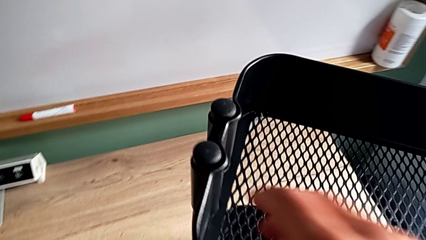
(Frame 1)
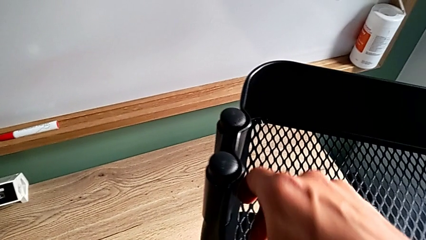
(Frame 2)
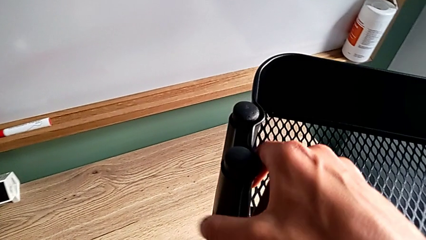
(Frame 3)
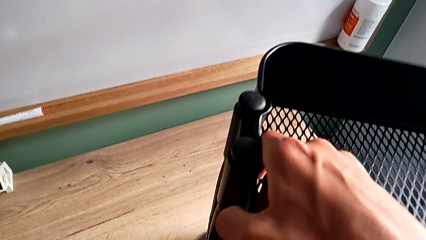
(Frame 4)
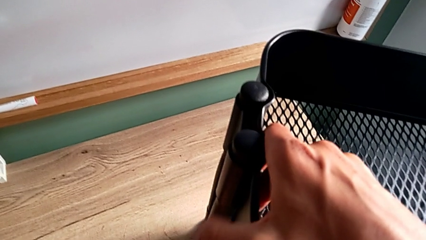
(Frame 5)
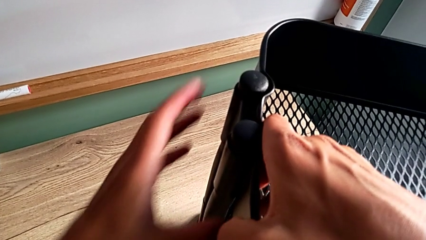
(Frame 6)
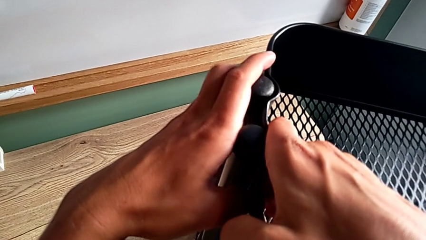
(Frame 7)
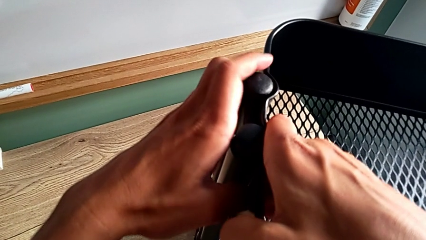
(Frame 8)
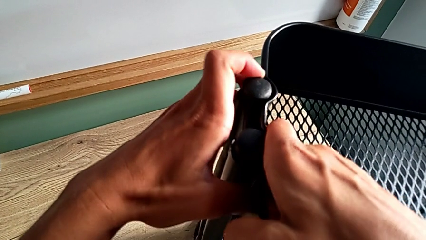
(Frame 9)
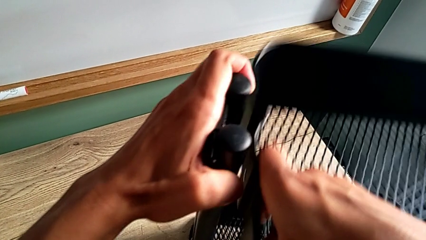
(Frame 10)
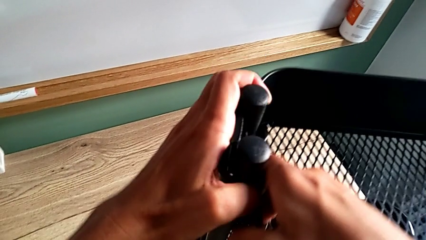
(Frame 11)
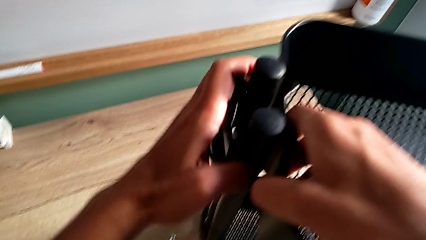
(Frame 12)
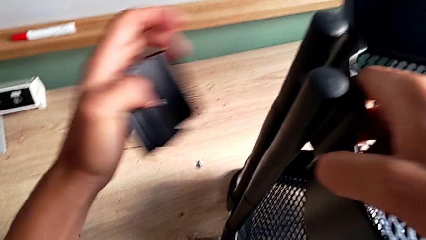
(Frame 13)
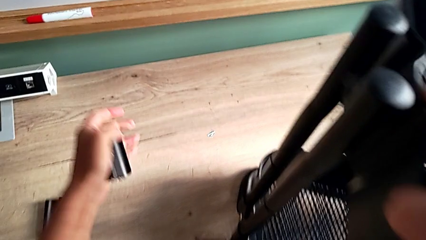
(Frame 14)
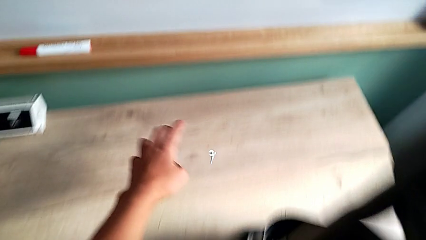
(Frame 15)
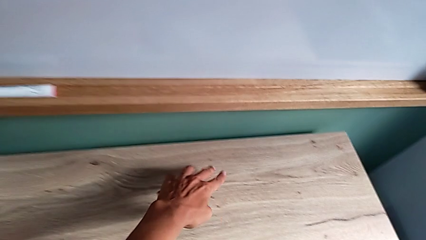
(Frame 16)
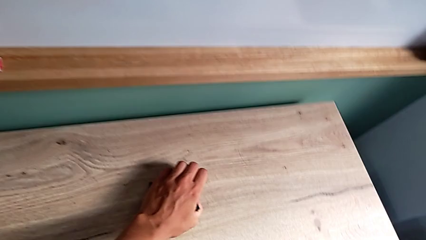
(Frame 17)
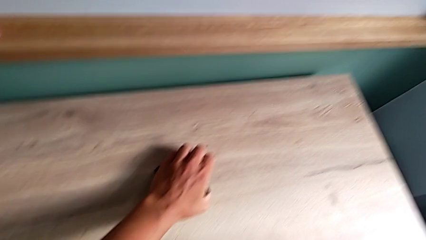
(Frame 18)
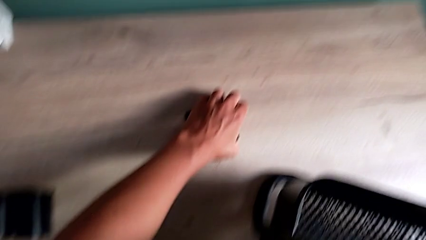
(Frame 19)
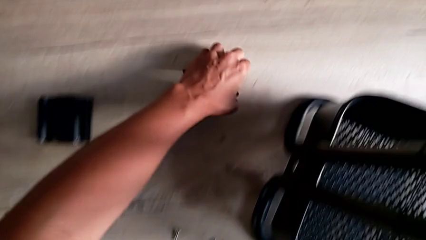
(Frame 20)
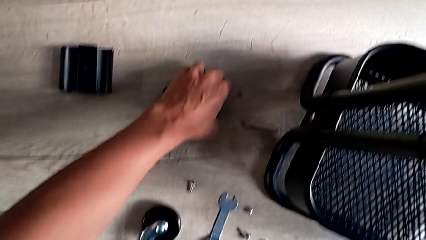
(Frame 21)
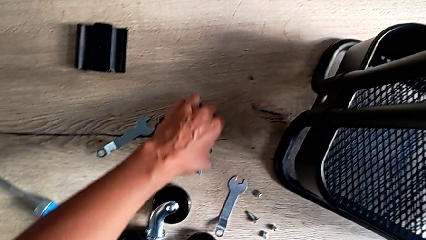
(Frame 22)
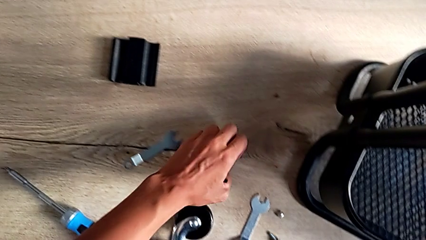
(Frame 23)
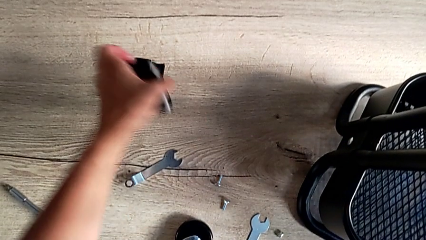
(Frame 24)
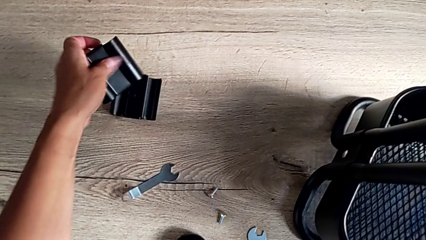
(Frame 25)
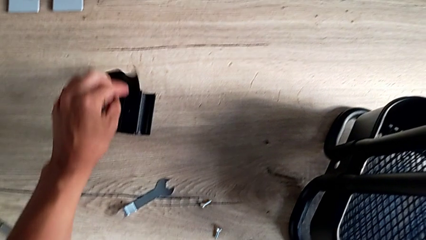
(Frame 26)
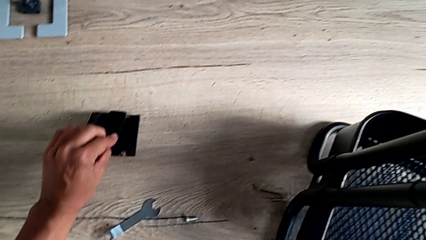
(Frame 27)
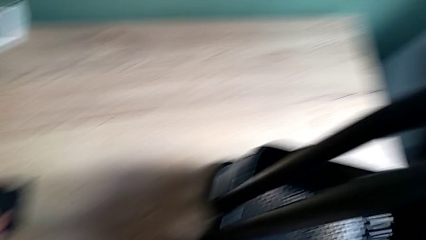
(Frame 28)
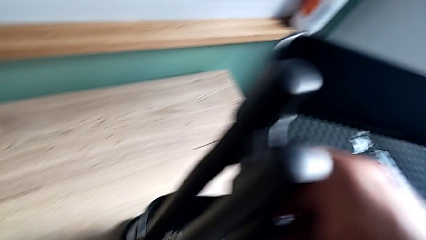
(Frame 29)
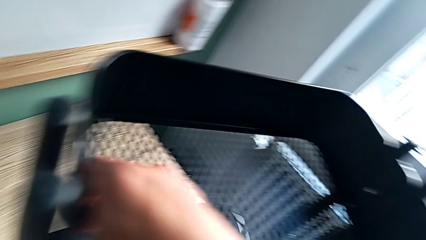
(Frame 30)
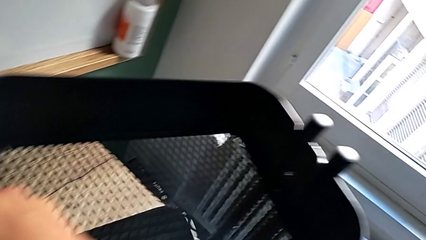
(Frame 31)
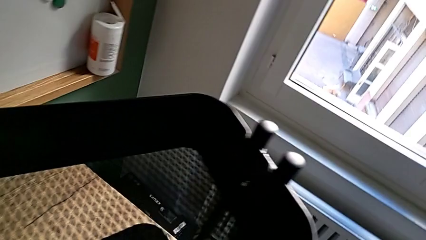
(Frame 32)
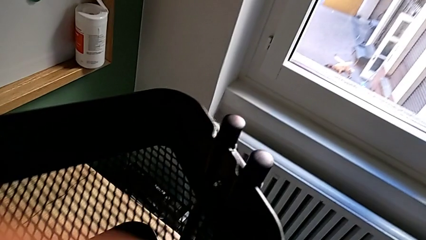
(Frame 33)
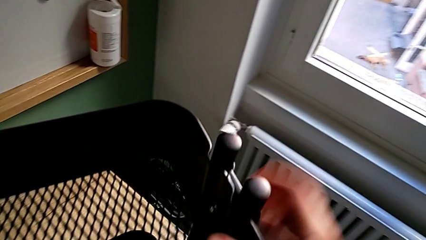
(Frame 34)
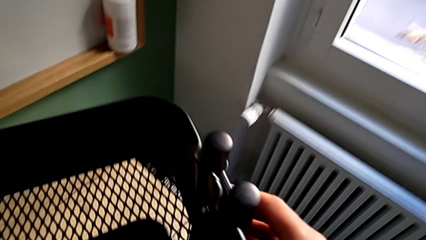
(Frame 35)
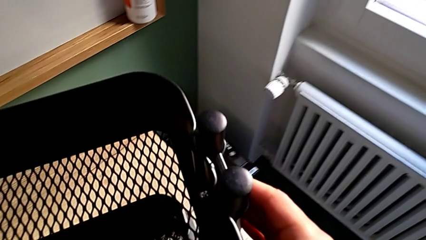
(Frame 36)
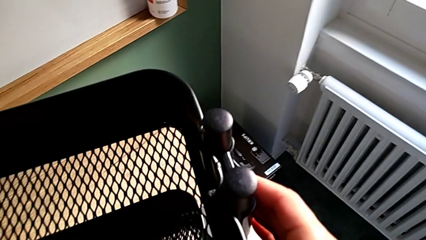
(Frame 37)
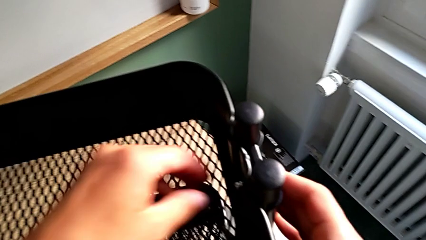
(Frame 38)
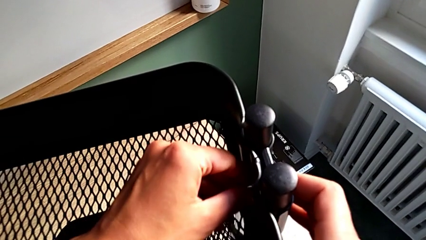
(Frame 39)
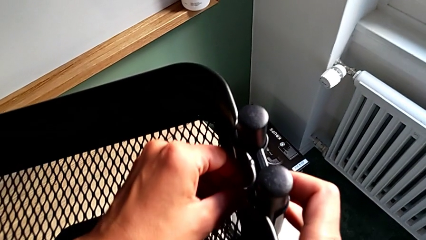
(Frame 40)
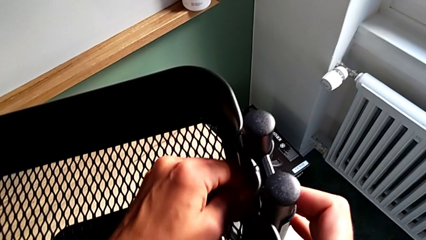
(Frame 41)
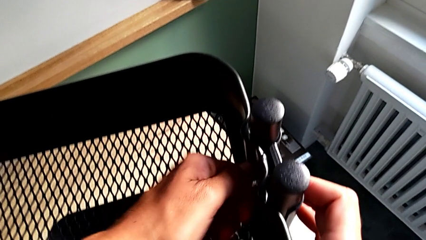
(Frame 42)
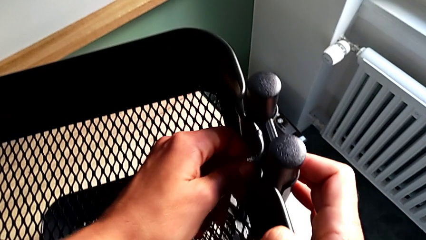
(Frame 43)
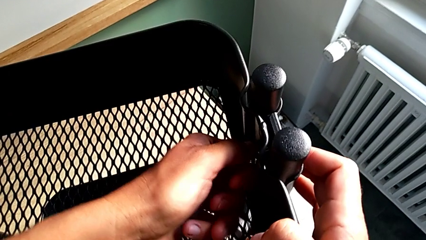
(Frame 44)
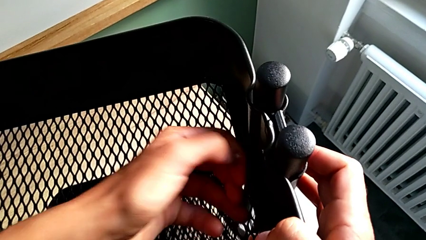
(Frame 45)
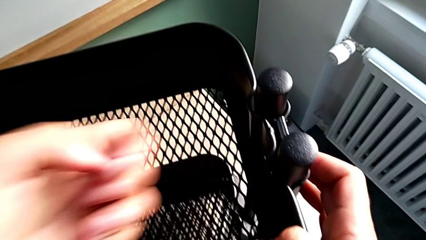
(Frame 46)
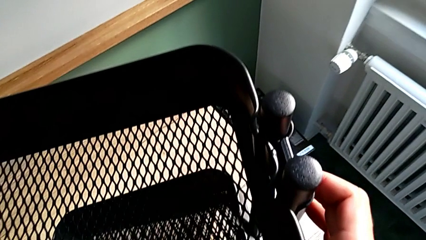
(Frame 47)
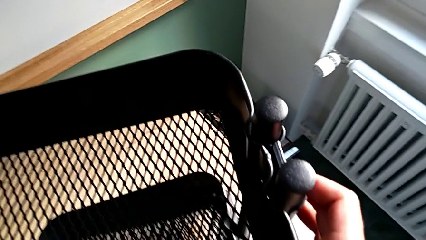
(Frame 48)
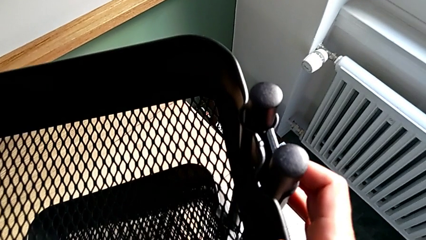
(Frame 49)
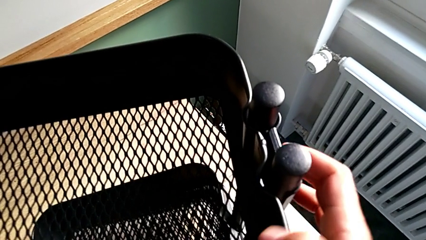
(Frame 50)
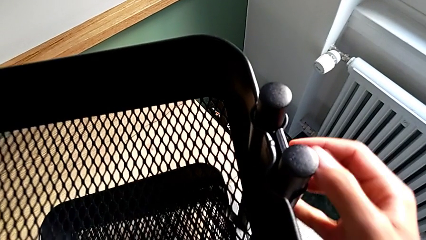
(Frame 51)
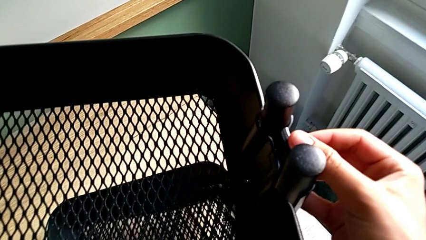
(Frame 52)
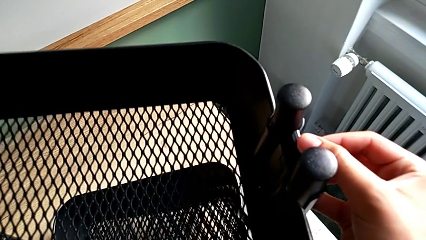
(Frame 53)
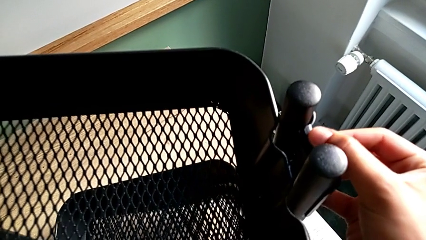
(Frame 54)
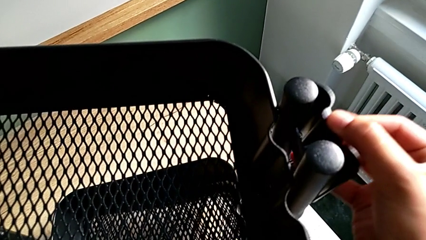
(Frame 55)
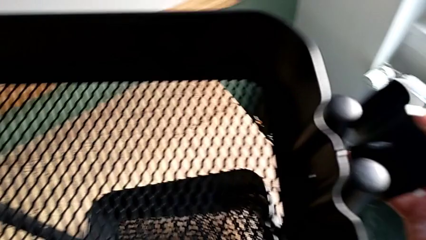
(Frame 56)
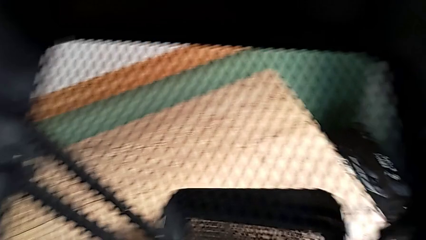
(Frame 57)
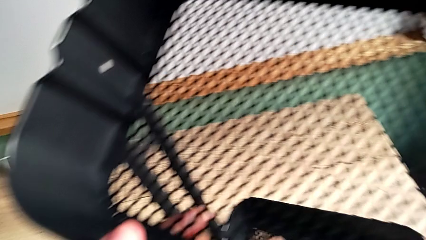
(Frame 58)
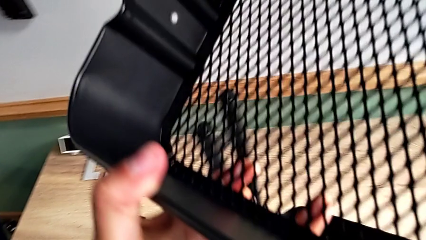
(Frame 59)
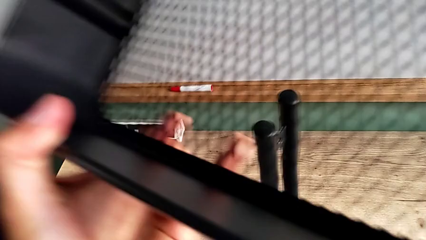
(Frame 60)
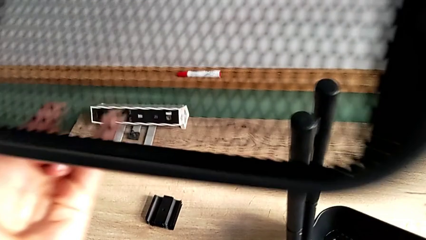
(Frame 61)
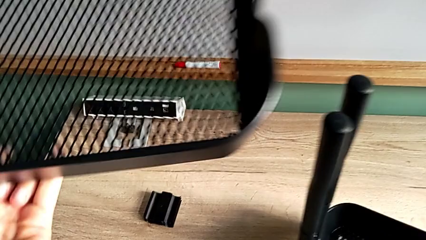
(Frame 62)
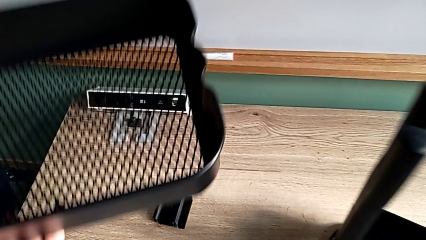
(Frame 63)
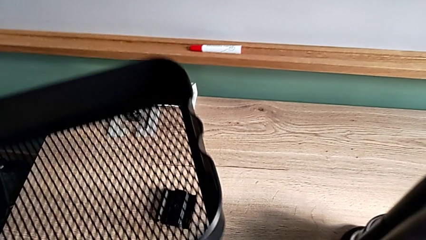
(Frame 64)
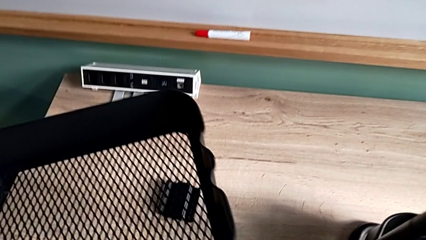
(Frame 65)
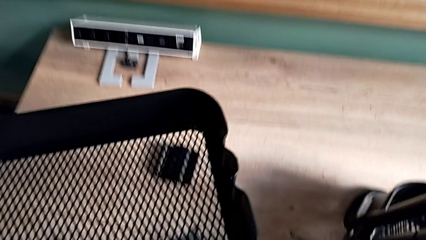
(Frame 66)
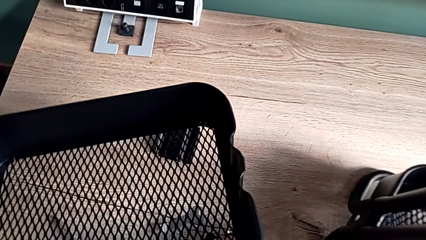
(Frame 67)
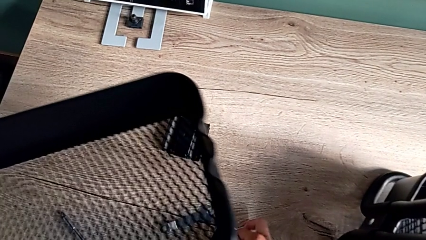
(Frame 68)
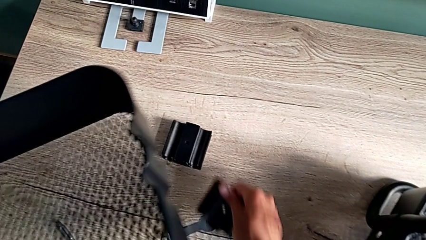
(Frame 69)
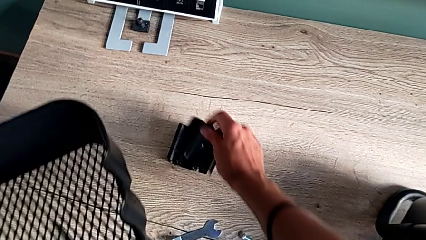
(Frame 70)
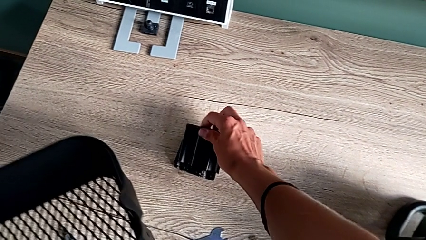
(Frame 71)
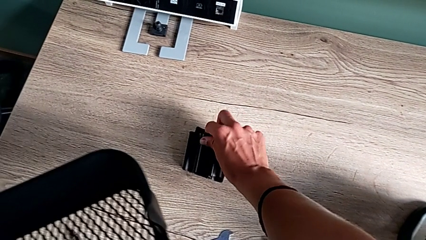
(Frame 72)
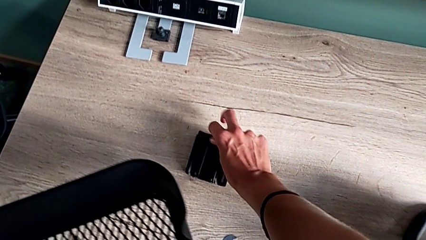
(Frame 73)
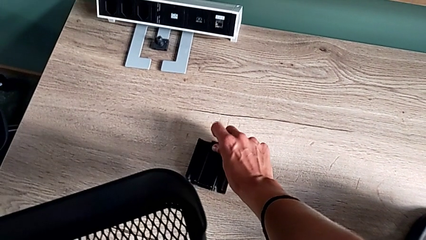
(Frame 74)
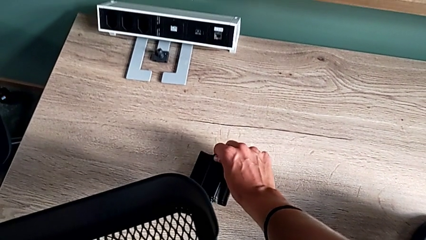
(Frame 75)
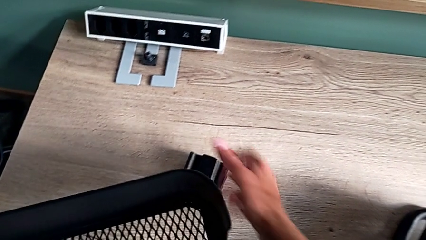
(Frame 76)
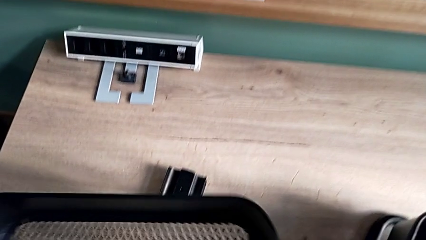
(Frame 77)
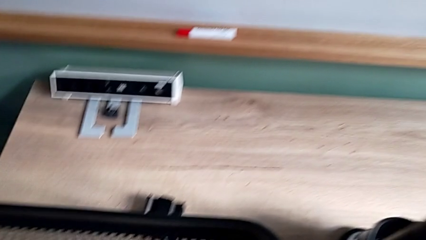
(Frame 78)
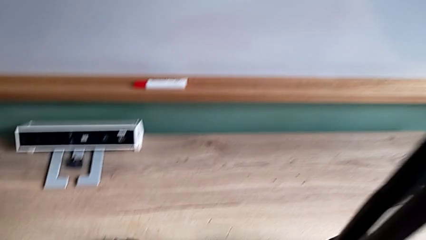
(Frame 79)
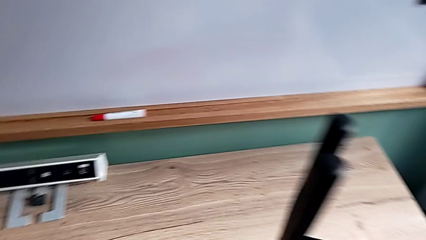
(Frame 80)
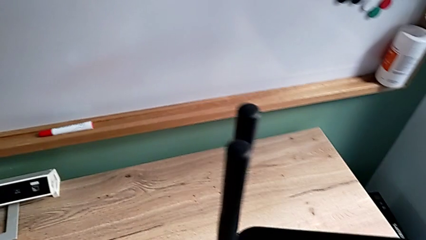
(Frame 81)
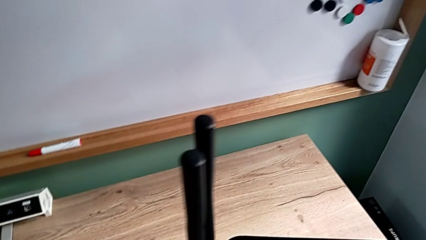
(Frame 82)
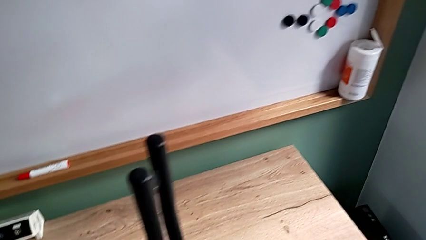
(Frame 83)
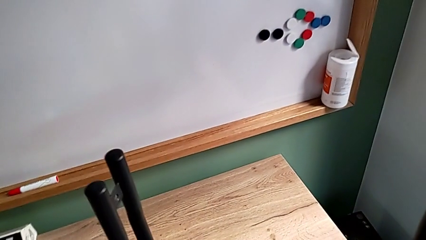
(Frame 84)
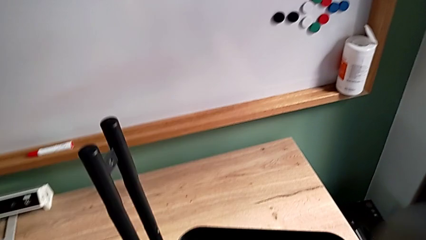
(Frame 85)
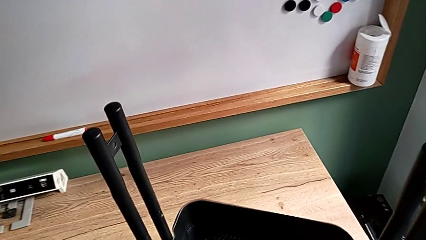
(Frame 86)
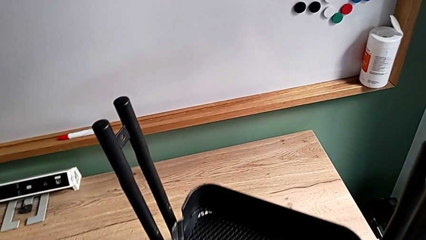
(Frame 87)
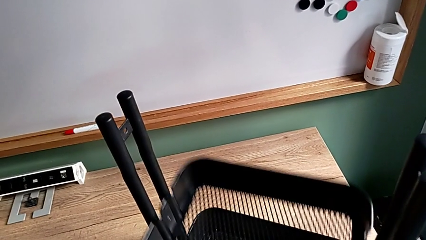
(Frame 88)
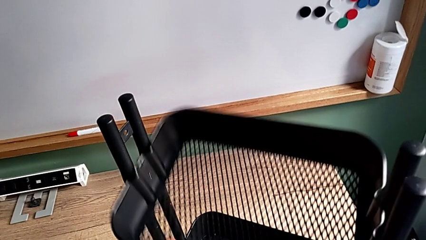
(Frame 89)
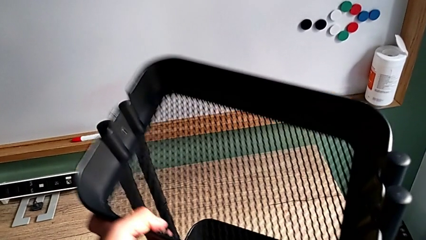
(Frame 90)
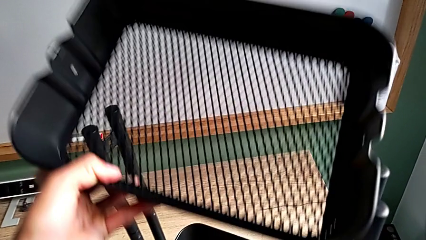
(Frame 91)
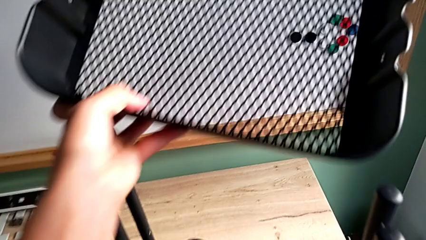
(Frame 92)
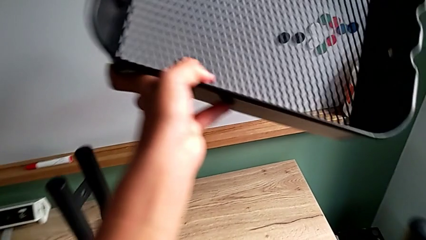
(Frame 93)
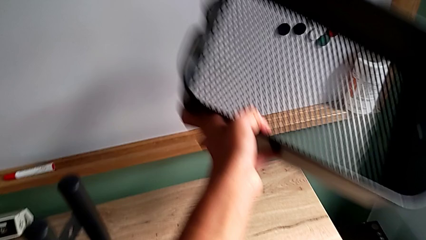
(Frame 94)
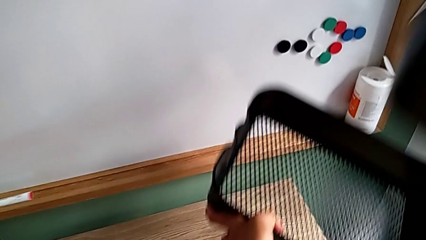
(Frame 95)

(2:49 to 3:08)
The camera wearer is disassembling the top and middle grid tray. They approach the first bracket, grab it, drop the first hexagon cap nut, grab it, place it, grab the second hexagon cap nut, unscrew it, place the second bracket and approach the second grid tray.
